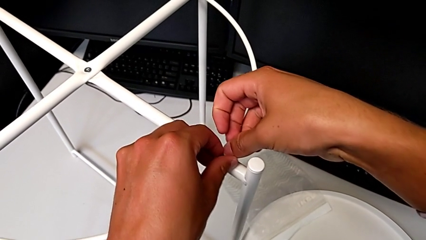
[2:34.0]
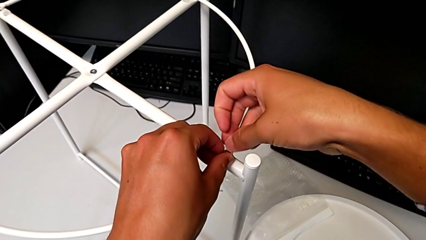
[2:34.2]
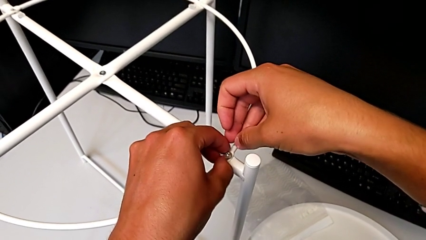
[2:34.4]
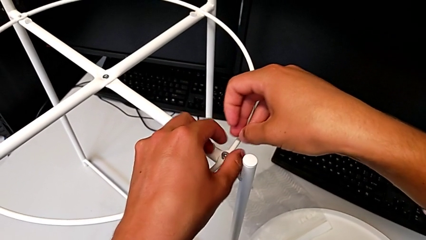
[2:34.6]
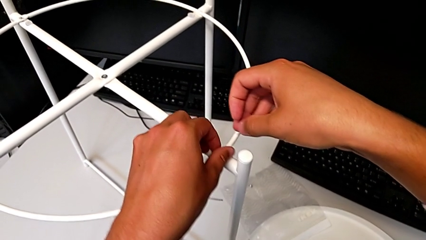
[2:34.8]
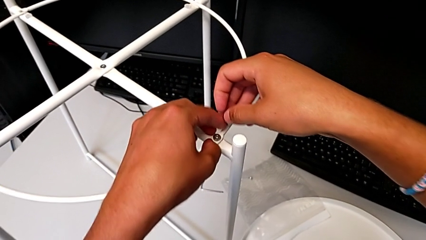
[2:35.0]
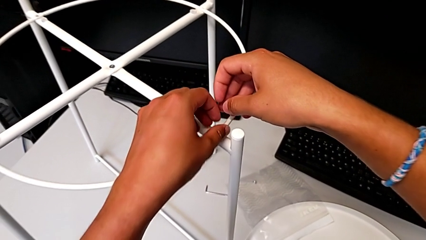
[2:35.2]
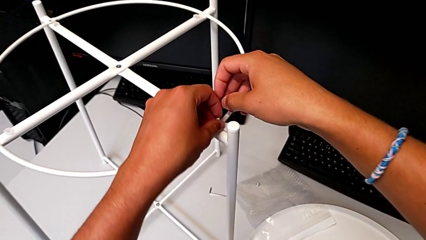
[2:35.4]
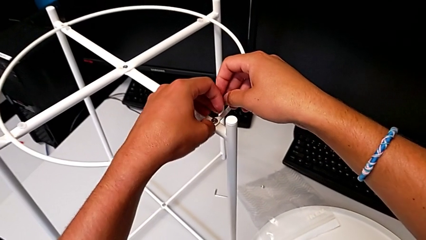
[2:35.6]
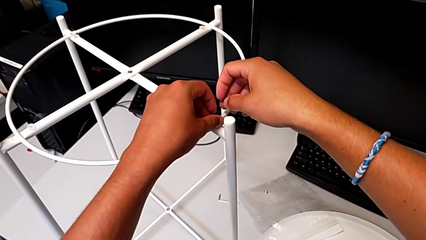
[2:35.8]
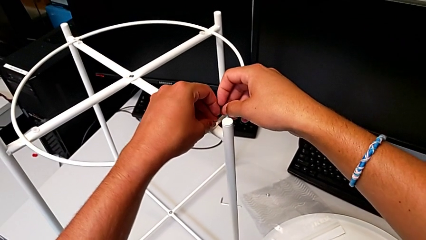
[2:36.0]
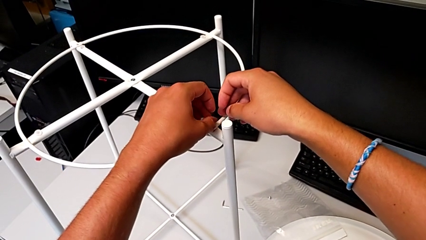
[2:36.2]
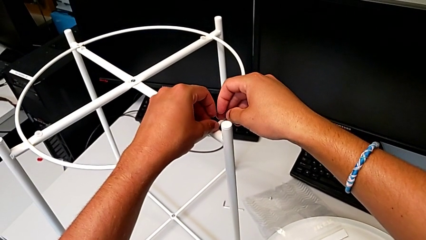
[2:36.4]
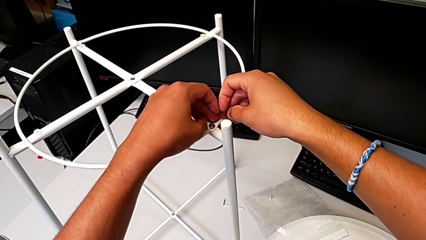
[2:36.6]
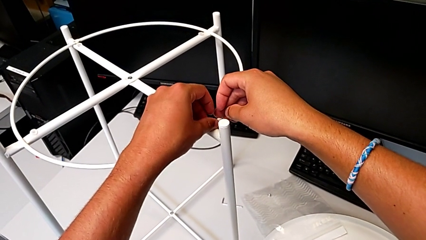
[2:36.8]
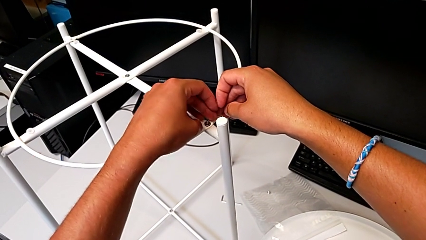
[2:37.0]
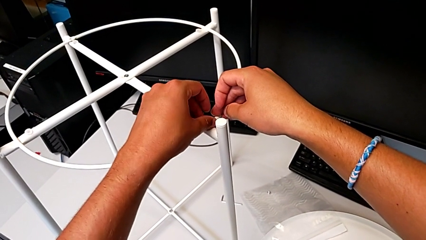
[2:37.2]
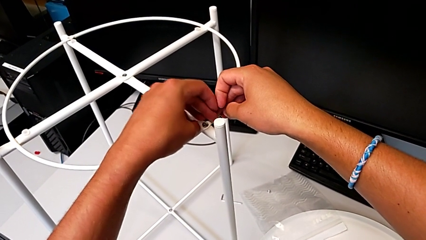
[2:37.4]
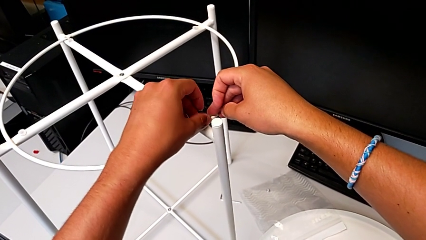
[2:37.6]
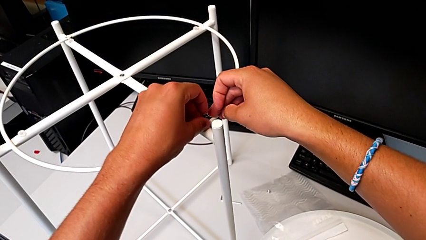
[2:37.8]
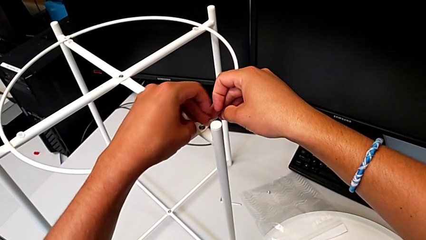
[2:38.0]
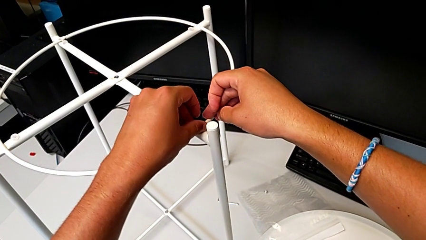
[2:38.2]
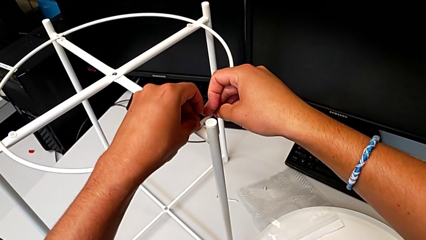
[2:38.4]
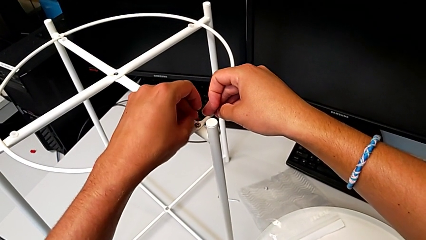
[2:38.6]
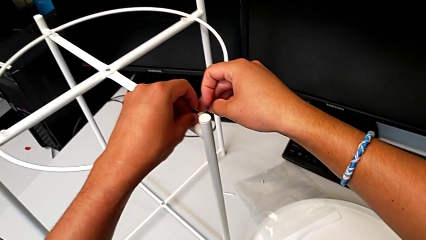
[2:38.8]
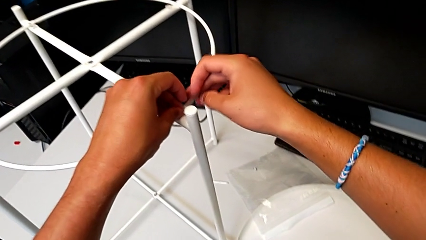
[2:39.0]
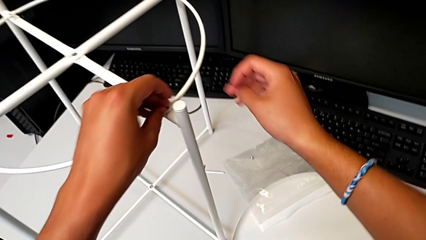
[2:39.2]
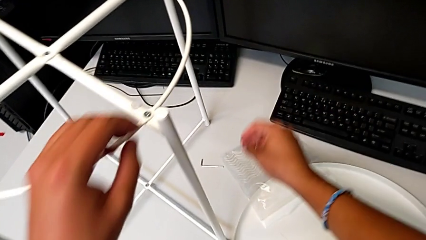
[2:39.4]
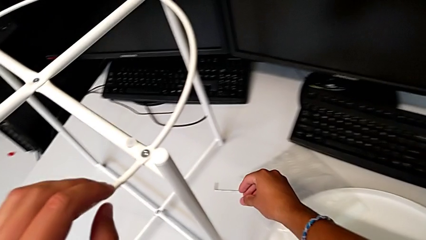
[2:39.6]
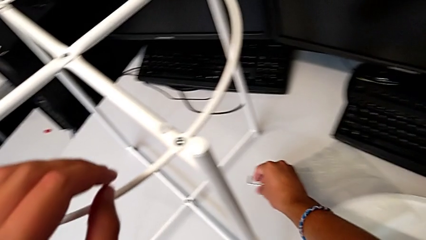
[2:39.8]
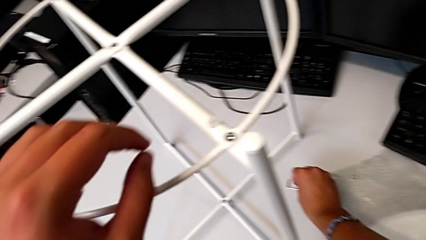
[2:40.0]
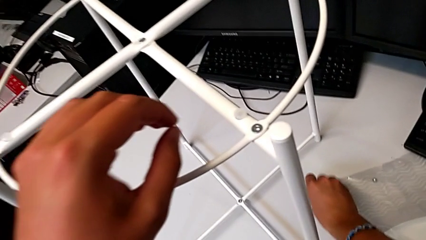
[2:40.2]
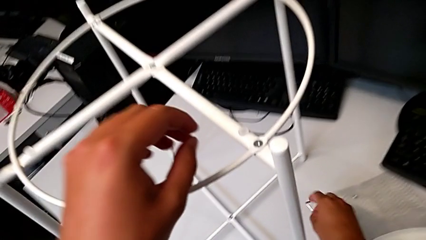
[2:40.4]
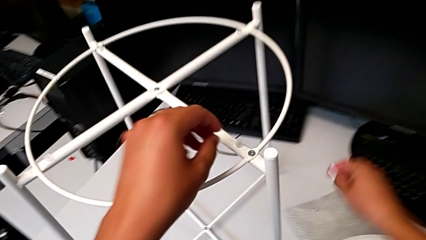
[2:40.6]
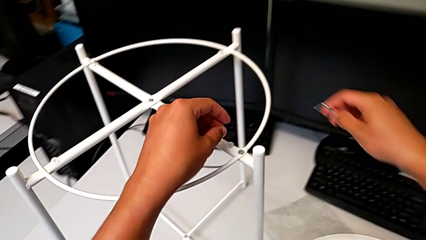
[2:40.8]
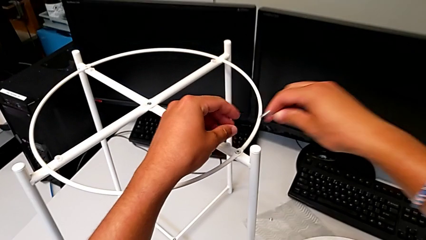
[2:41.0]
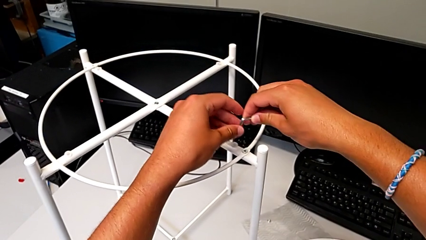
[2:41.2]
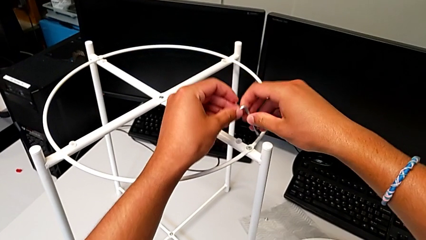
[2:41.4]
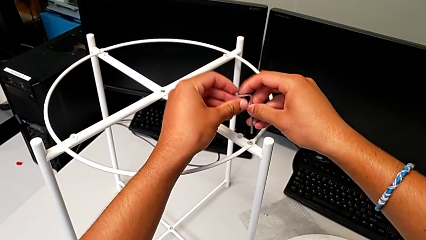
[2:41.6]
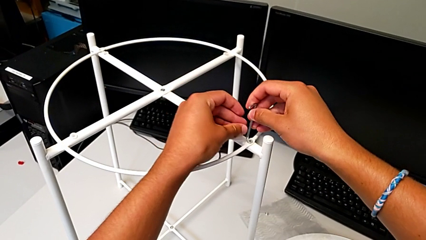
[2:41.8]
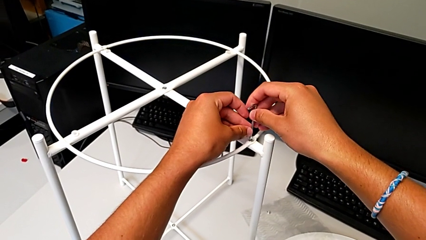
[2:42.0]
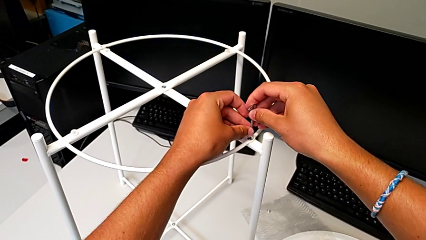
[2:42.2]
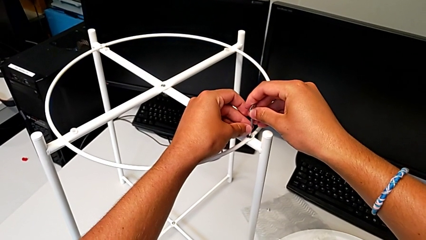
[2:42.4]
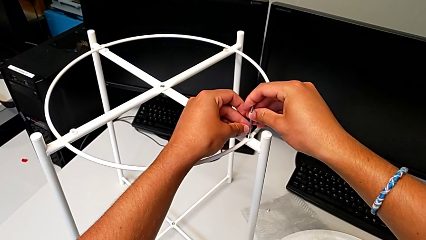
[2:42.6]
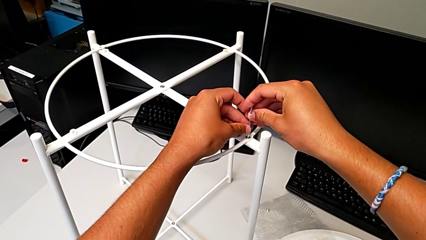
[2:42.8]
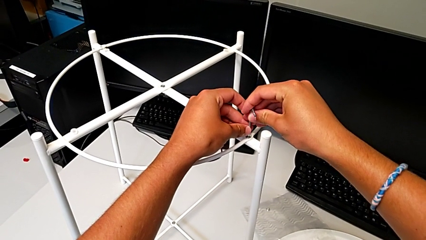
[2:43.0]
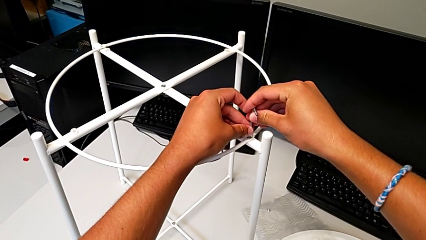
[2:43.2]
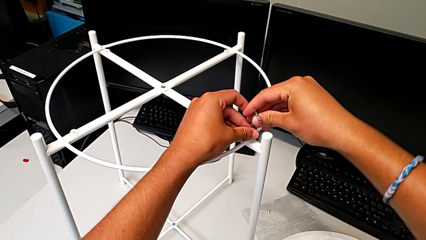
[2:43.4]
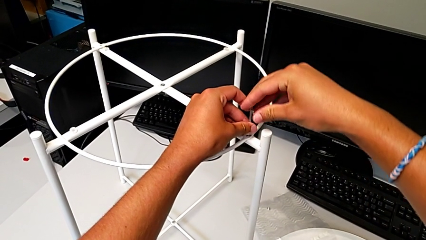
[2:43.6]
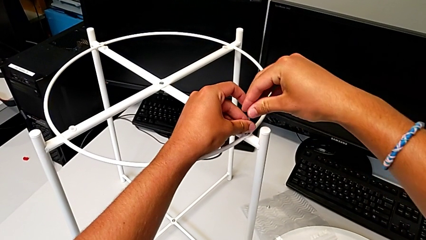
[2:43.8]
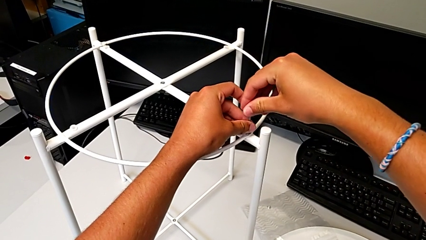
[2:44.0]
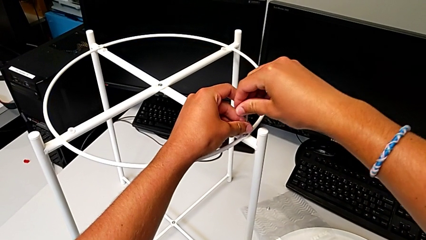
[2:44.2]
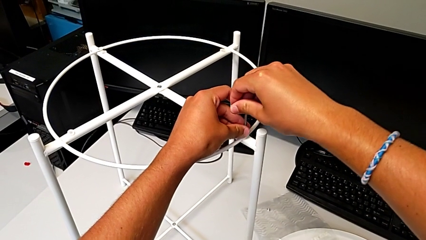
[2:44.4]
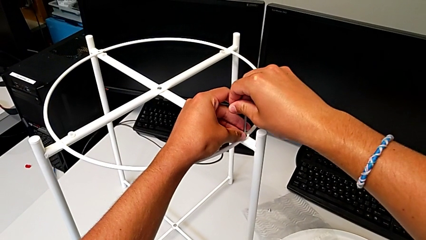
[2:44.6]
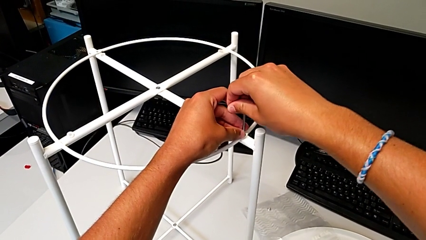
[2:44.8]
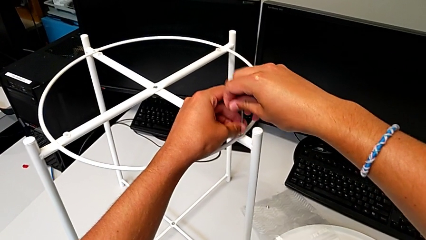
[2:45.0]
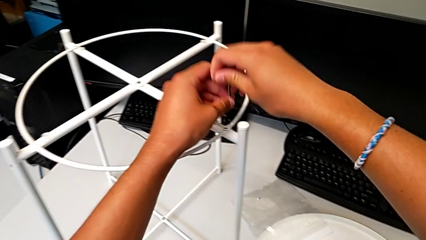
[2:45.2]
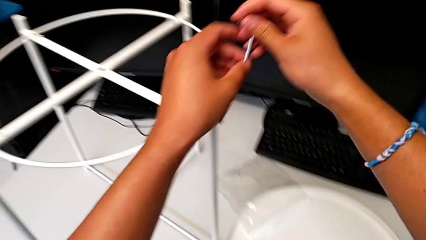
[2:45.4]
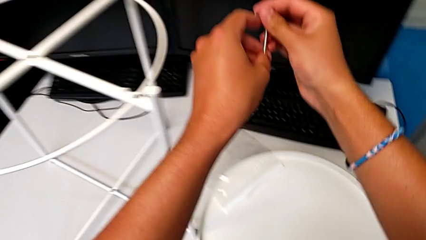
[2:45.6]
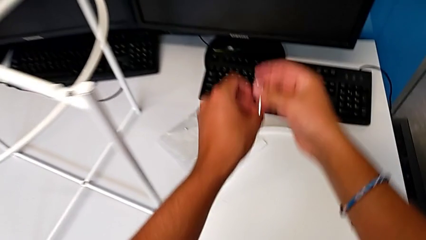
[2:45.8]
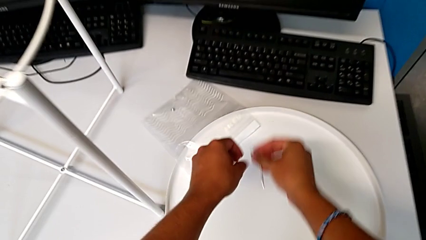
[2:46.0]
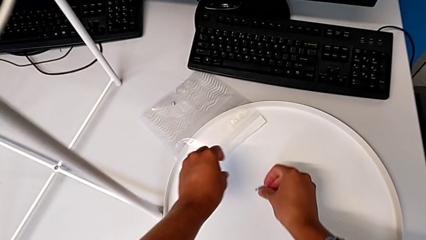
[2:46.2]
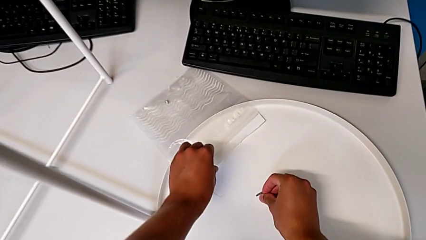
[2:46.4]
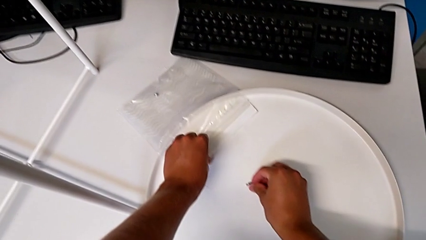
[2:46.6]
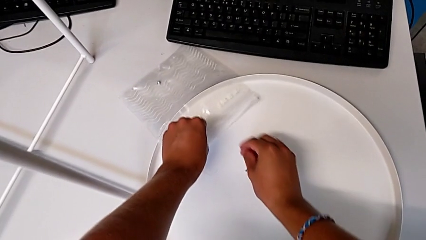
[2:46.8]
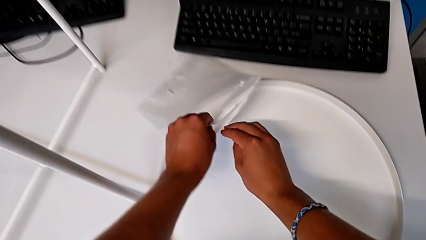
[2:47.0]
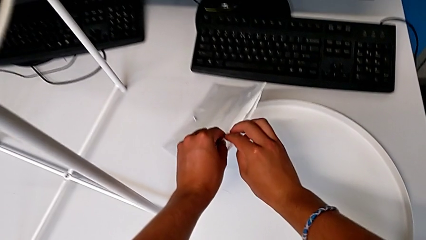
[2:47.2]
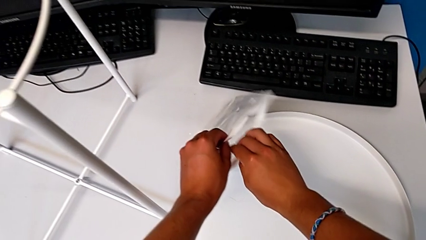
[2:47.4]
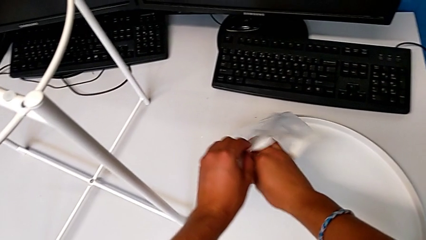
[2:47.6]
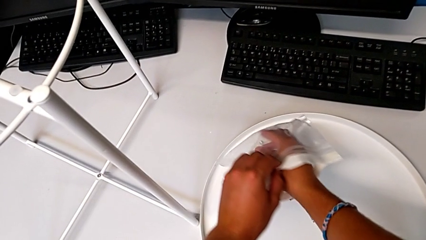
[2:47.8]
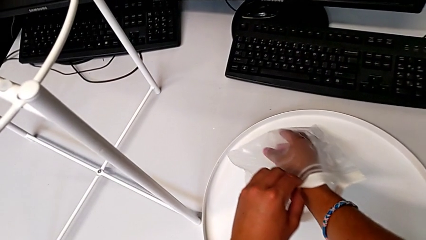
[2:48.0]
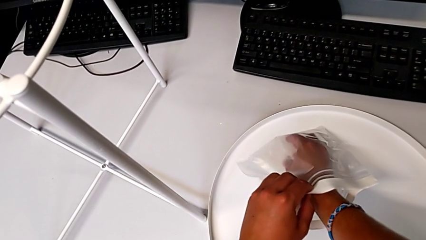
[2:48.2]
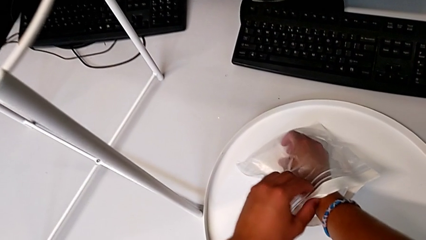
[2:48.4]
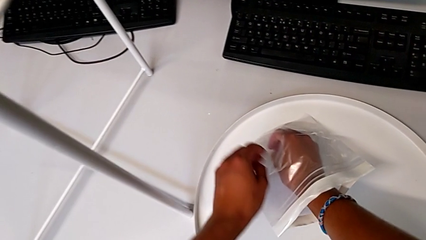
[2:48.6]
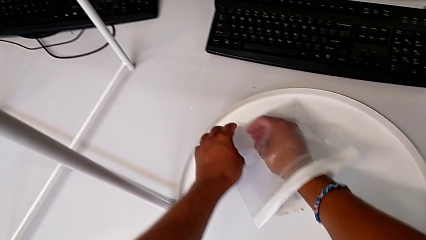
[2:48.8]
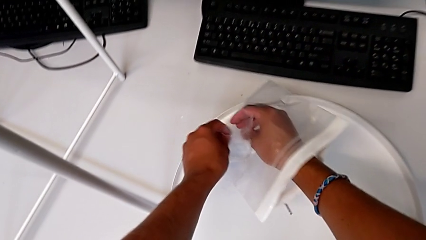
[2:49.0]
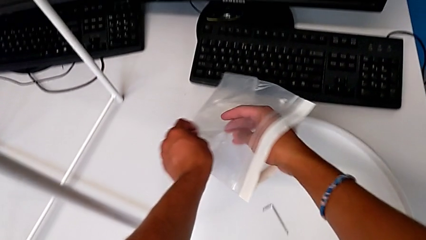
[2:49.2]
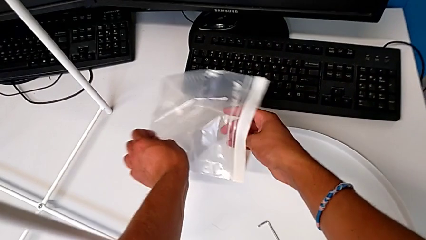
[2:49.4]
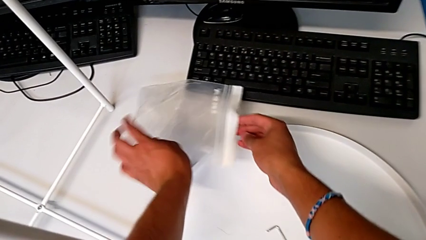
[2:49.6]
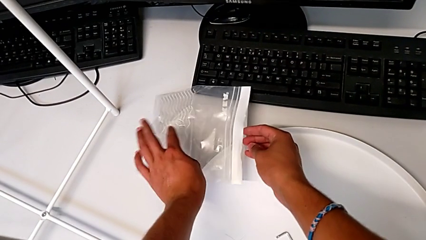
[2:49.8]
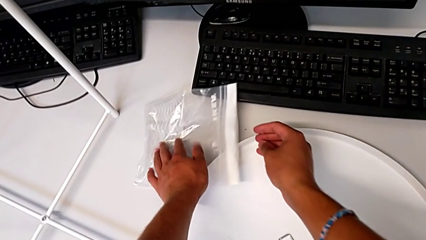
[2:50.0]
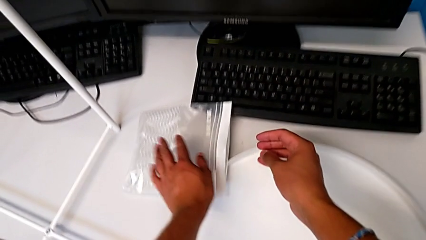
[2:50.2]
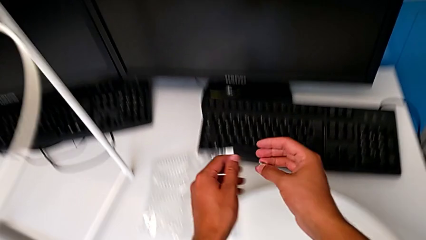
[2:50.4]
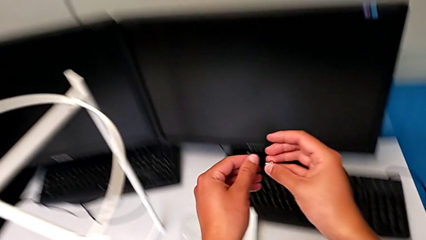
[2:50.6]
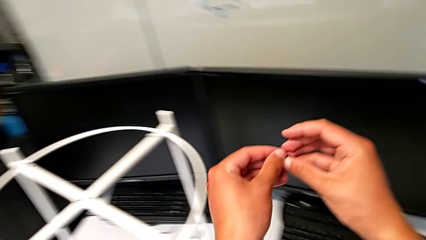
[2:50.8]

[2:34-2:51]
The camera wearer is putting the circle on the leg. They screw the hex socket head, grab the Allen wrench, rotate it, insert it, screw the hex socket head, withdraw the Allen wrench, place it, grab the hex socket head and lift it.
